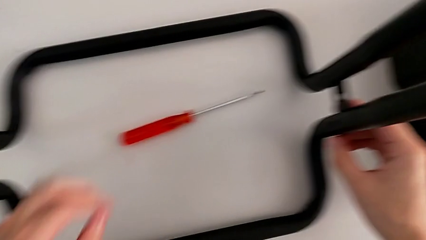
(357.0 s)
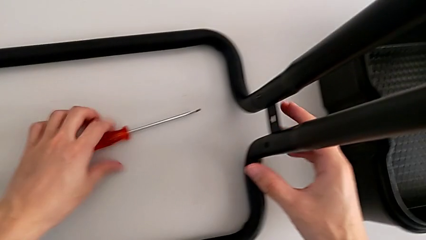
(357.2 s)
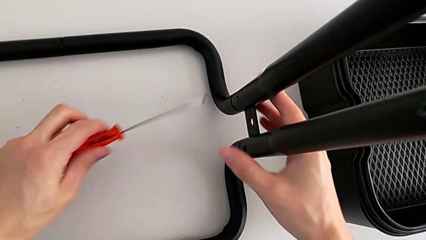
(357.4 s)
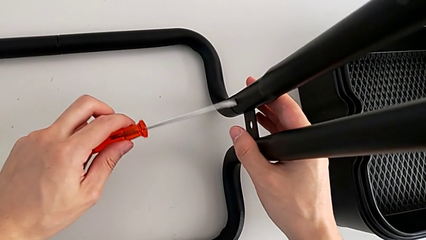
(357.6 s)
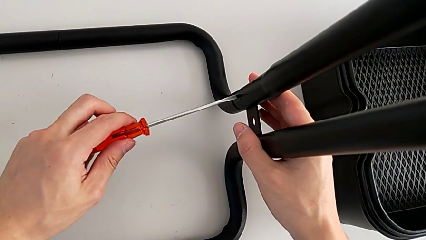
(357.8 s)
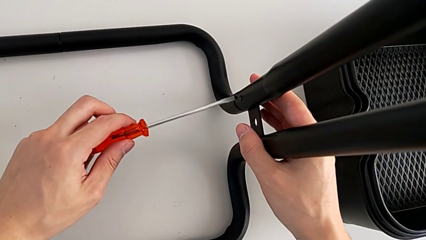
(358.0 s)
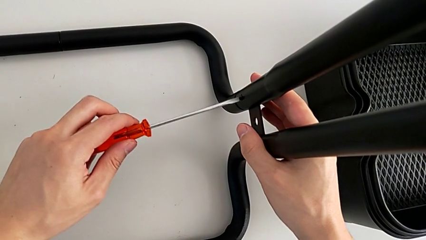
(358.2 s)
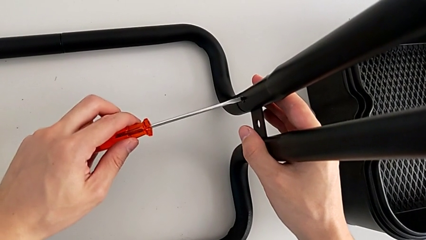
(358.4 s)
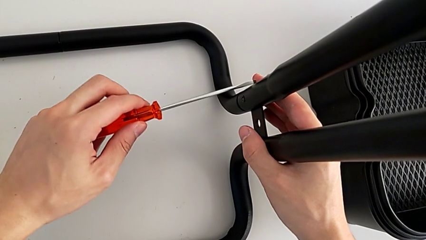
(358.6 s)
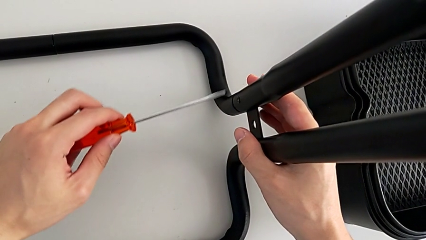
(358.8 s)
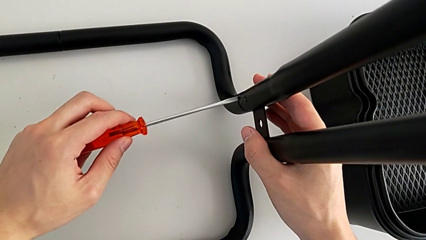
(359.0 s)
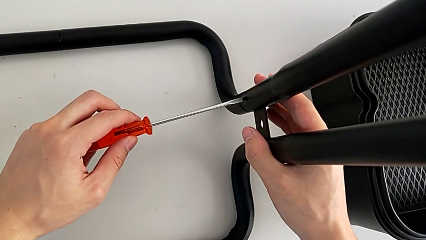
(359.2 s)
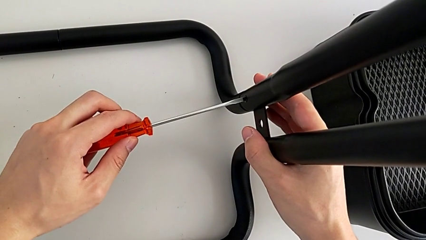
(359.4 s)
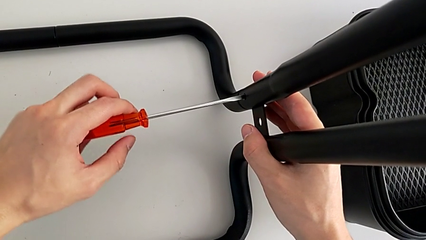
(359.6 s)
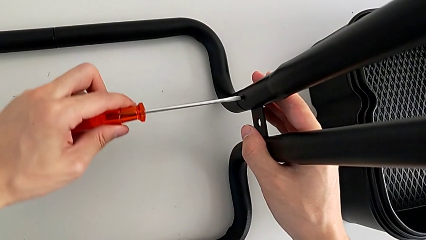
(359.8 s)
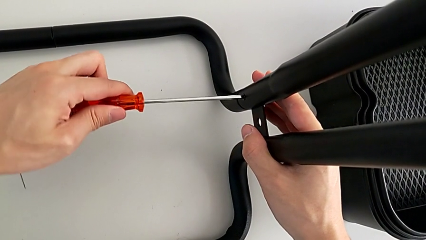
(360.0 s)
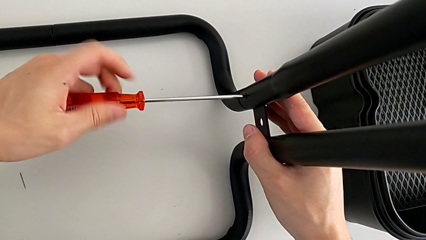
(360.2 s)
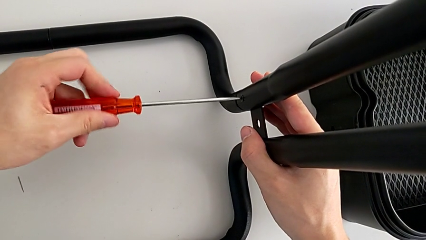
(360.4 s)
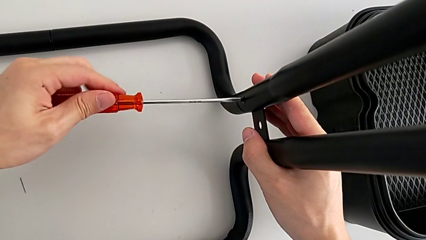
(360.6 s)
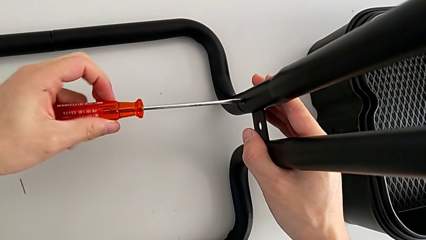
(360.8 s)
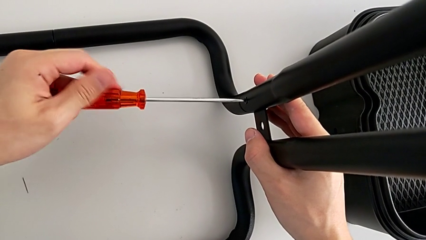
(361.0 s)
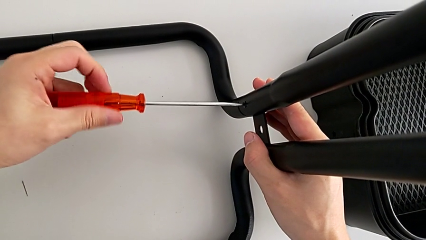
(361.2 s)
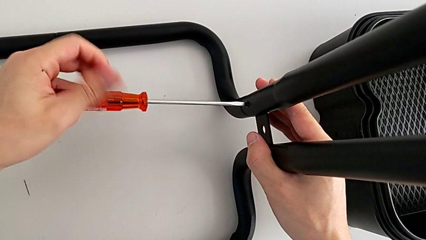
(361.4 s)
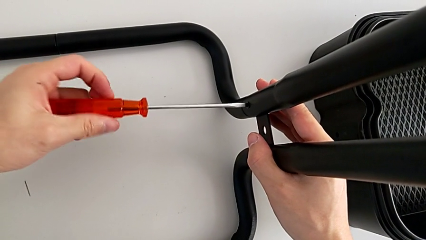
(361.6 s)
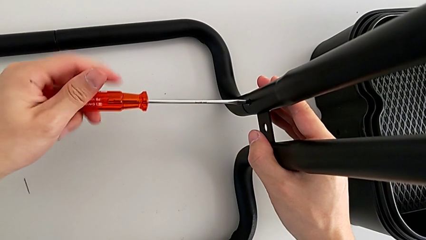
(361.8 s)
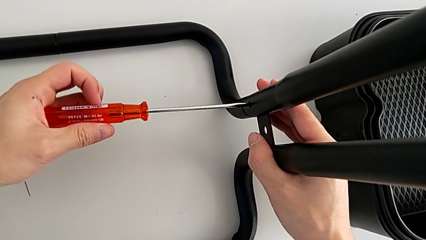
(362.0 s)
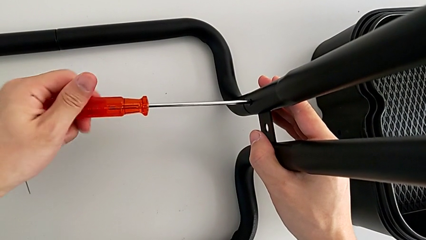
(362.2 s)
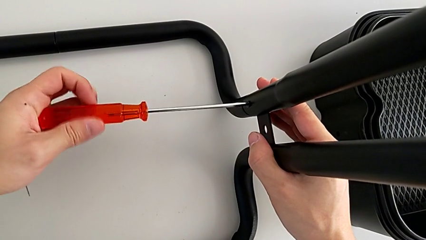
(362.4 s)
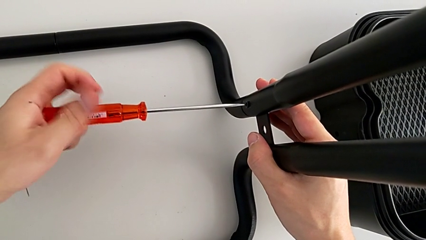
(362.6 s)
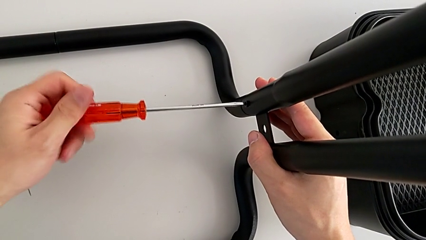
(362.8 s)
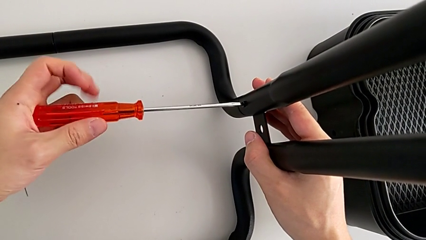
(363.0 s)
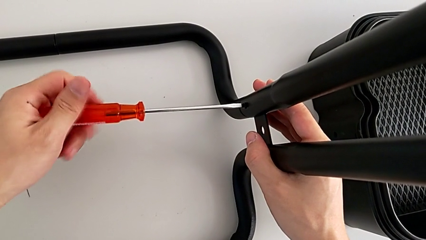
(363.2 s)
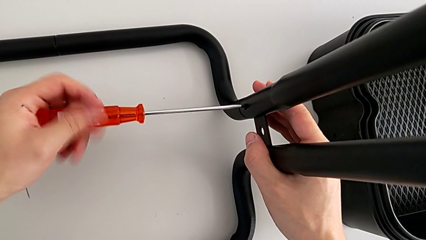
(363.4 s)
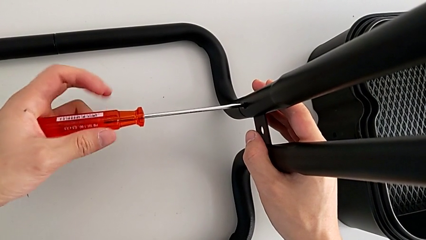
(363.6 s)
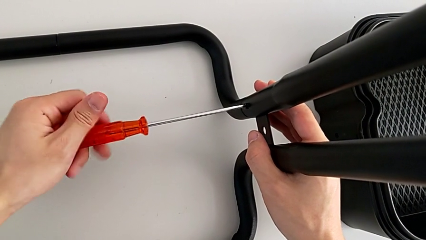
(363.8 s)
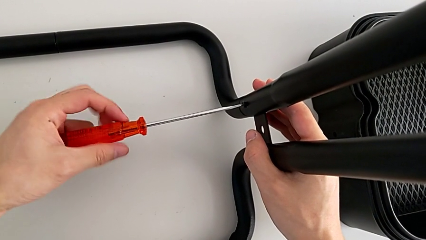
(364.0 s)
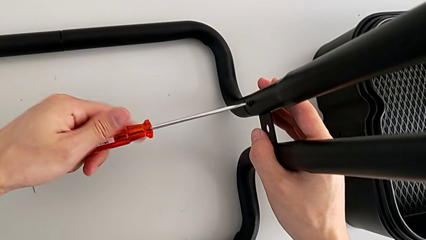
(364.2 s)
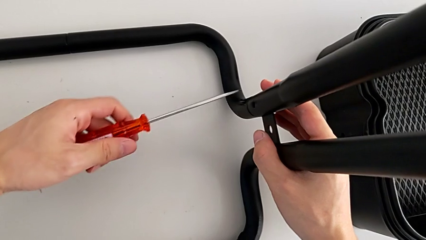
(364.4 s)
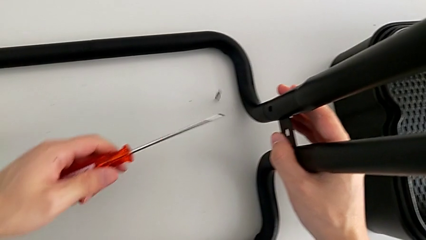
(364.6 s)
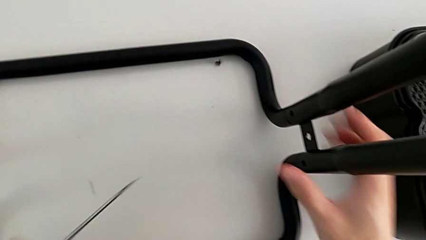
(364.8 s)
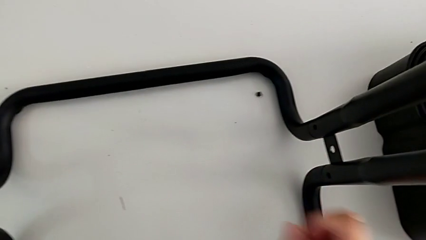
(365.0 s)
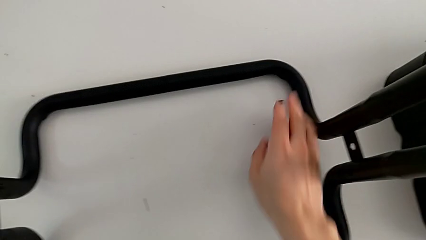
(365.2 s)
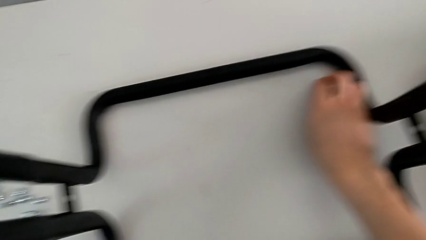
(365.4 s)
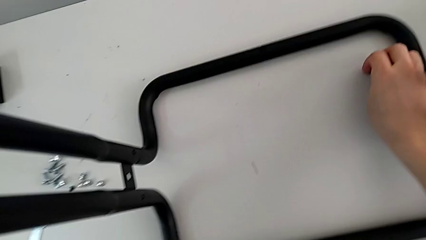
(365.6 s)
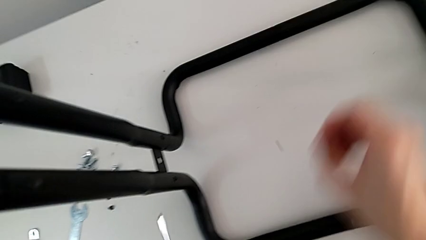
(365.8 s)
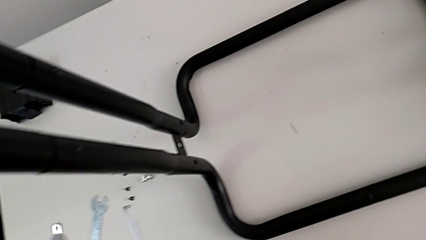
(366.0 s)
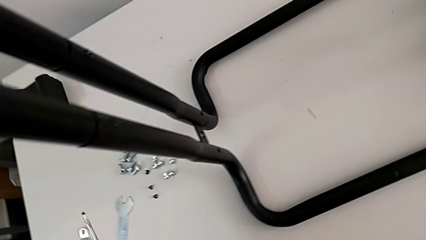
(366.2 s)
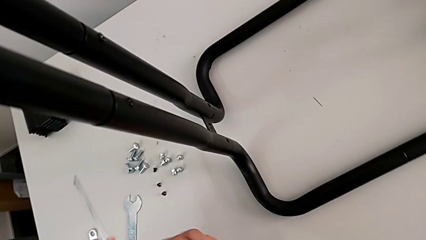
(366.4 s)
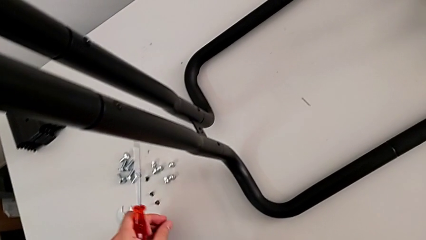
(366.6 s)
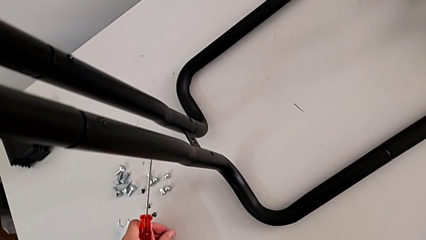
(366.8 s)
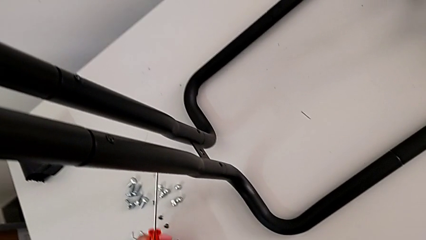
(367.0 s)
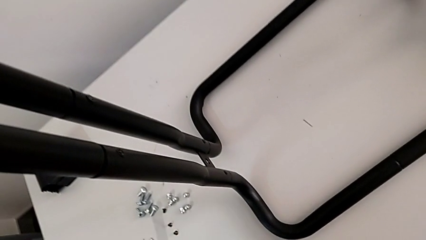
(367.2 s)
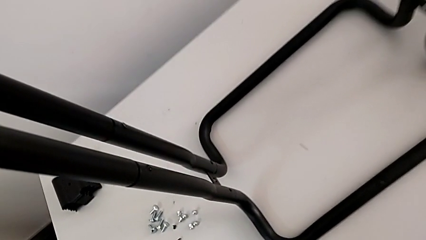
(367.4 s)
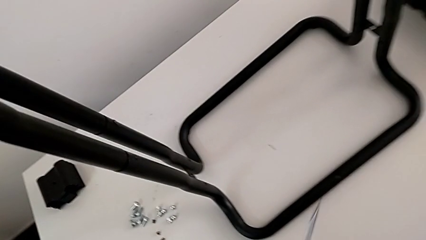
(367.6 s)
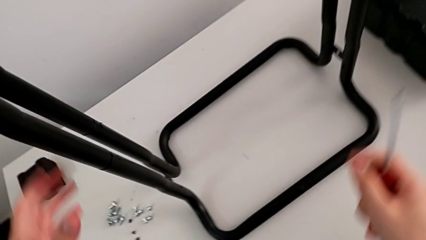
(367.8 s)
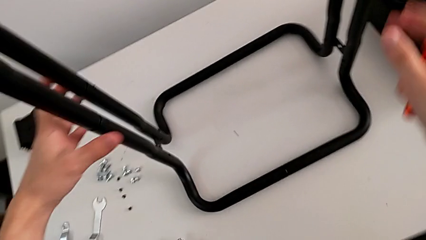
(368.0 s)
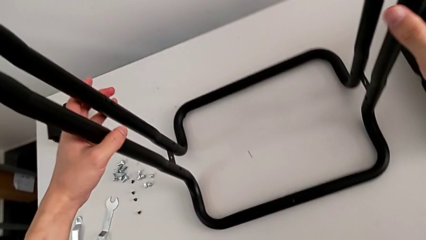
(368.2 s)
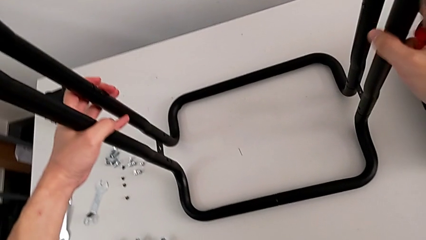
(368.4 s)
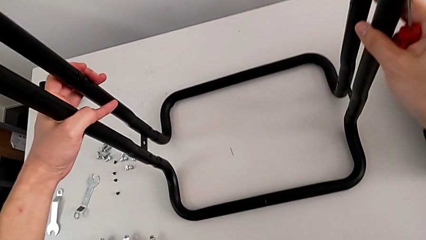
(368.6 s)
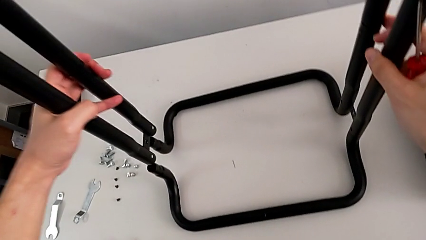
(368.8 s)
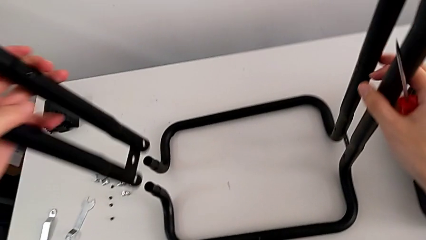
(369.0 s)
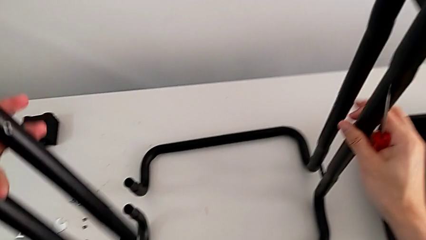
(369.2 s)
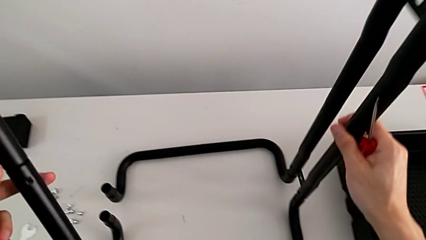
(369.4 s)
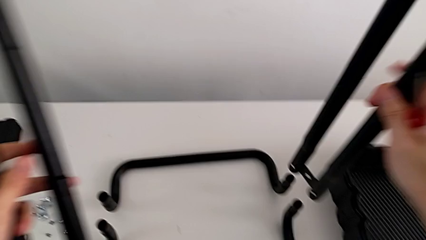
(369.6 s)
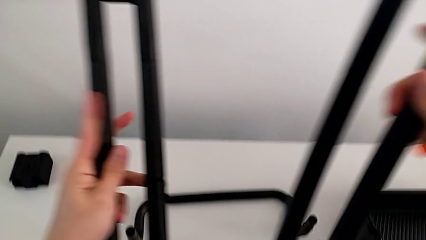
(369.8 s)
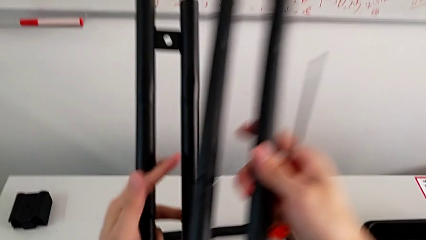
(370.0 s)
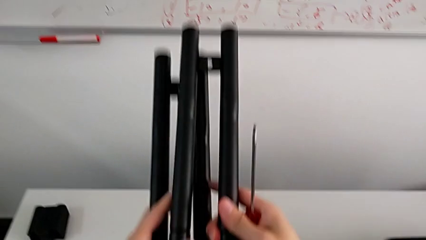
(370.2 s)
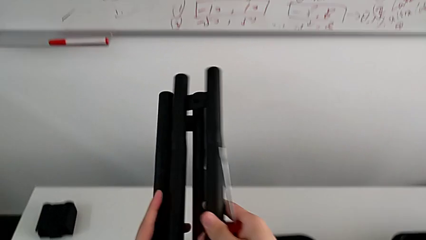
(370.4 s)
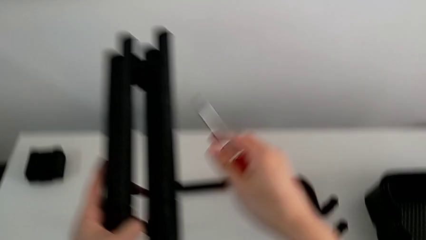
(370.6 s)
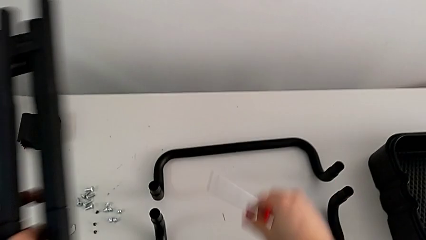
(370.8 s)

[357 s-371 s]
The camera wearer is disassembling the half frame. They unscrew the fourth screw, grab it, grab the leg and disassemble it.

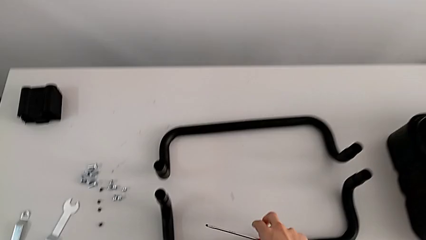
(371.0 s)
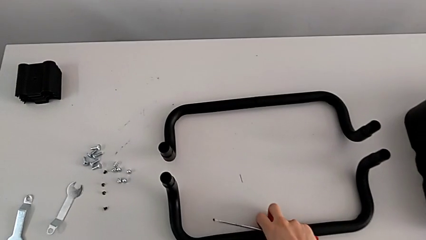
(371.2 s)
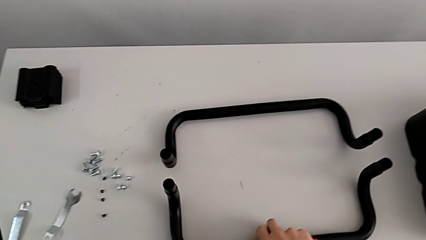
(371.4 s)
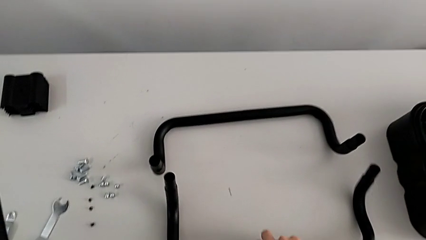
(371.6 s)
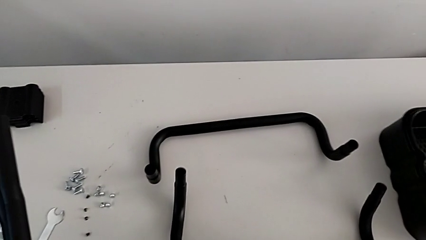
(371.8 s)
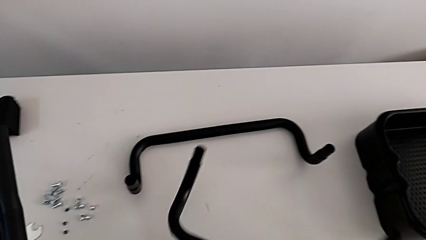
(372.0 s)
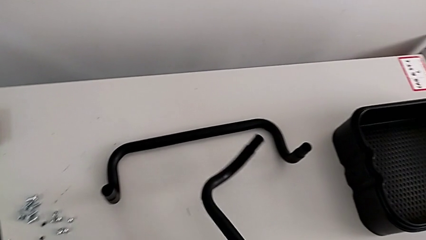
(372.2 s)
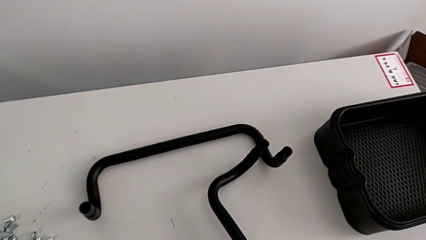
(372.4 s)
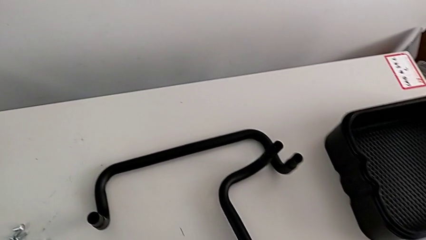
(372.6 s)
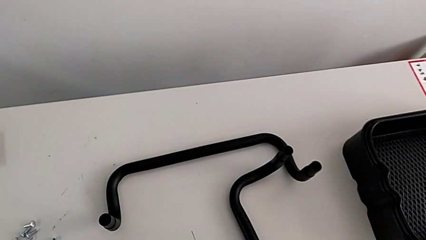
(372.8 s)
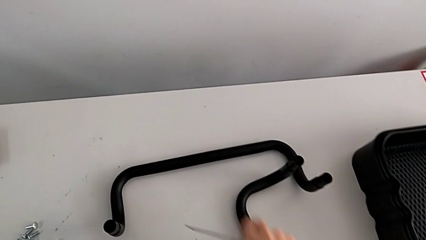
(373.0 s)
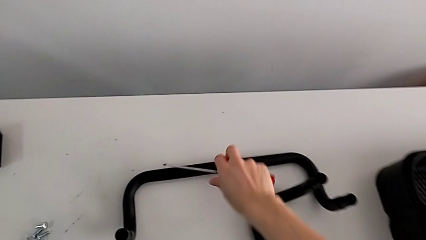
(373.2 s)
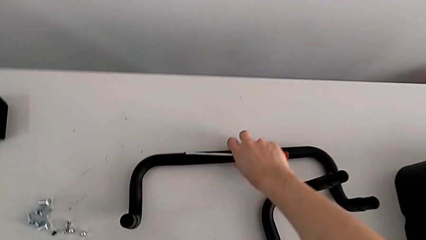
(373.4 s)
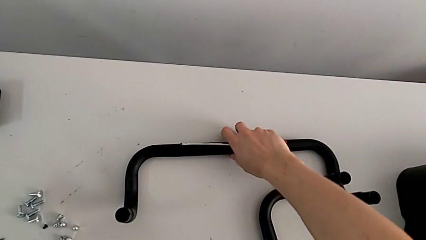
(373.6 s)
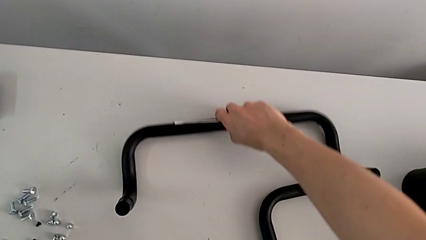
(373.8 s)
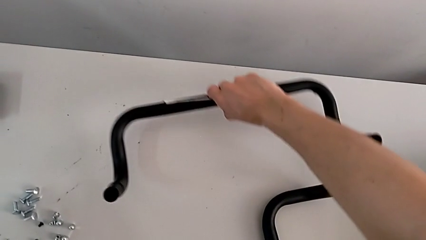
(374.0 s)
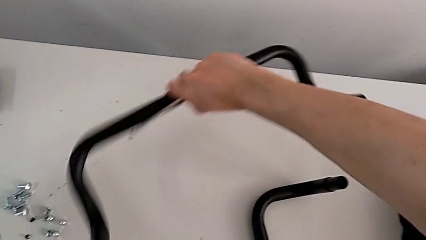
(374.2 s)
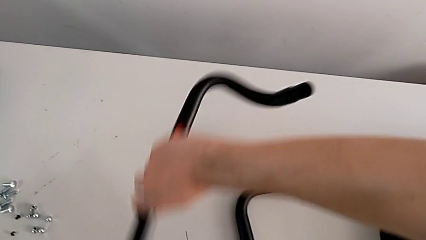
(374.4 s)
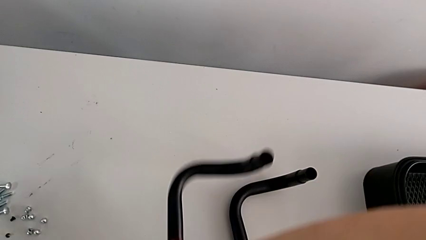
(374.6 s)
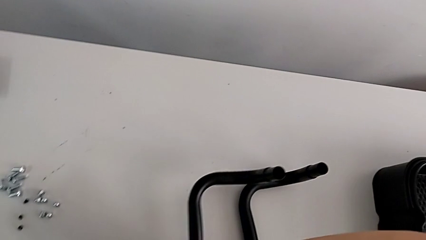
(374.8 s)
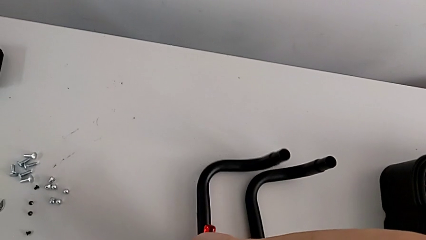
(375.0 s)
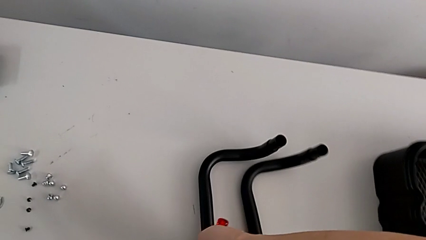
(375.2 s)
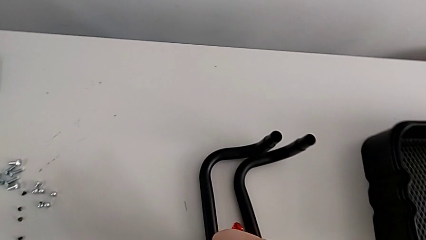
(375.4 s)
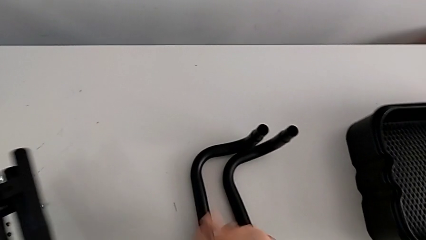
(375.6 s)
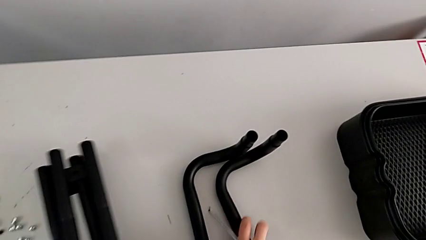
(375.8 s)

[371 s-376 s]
The camera wearer is disassembling the base of the half frame. They grab the first half frame and grab the second half frame.
